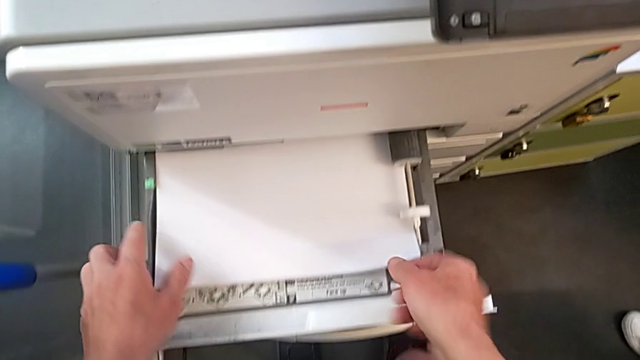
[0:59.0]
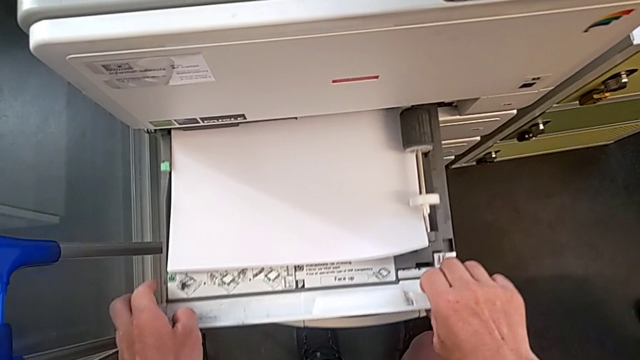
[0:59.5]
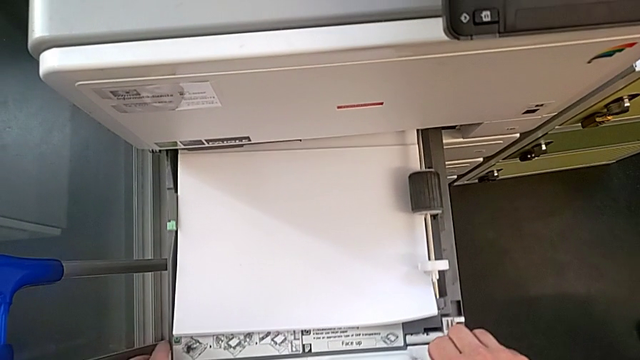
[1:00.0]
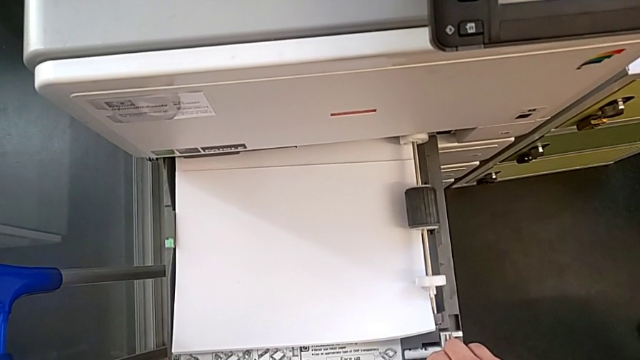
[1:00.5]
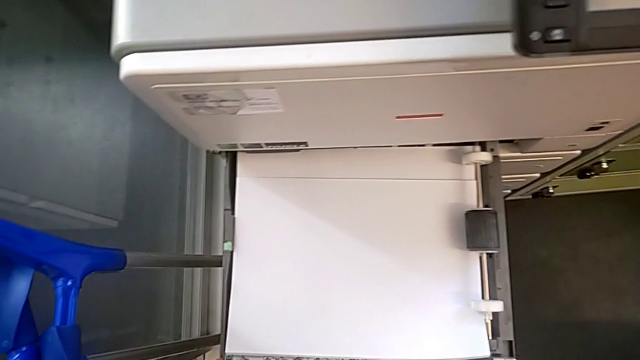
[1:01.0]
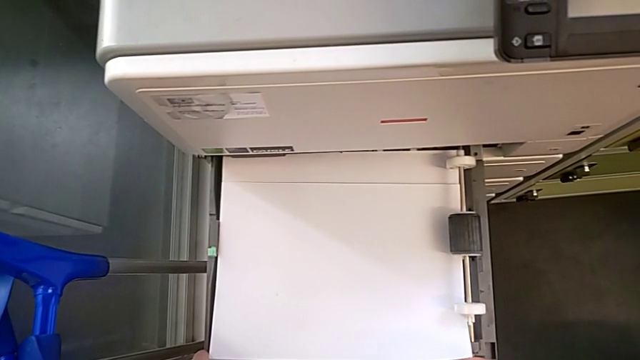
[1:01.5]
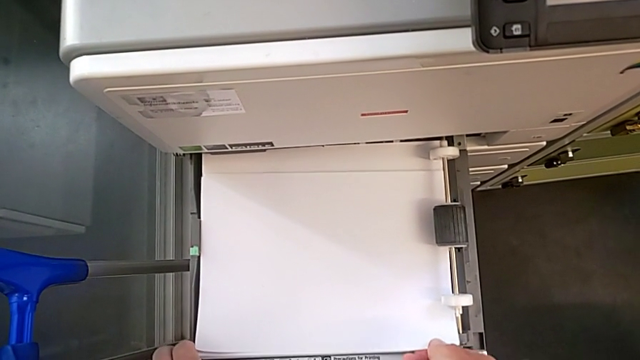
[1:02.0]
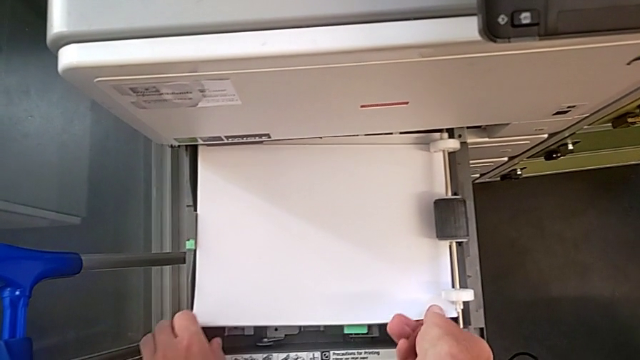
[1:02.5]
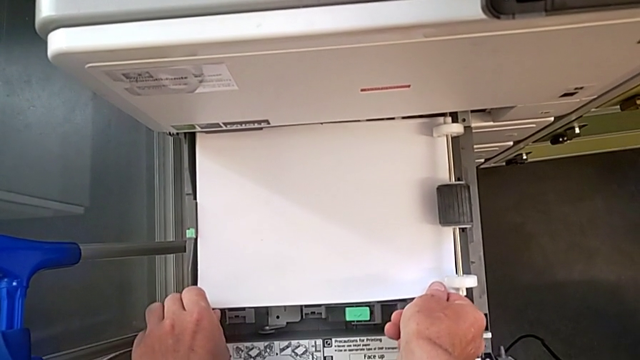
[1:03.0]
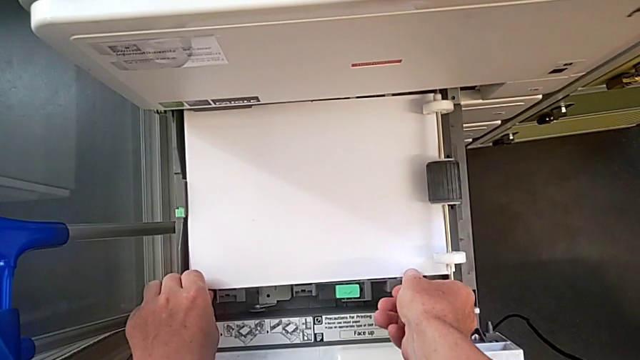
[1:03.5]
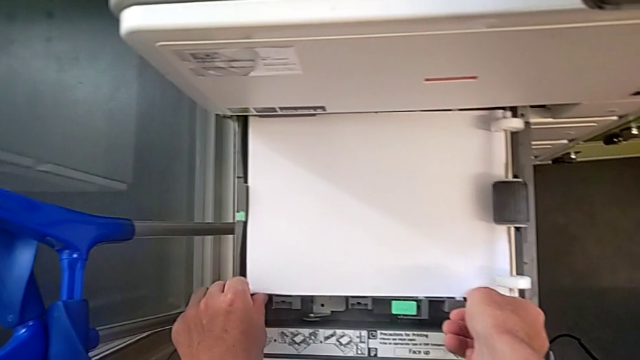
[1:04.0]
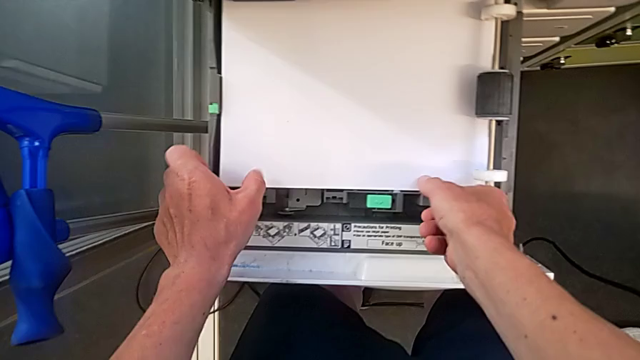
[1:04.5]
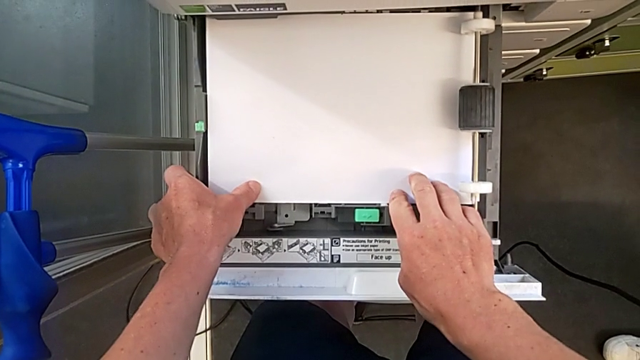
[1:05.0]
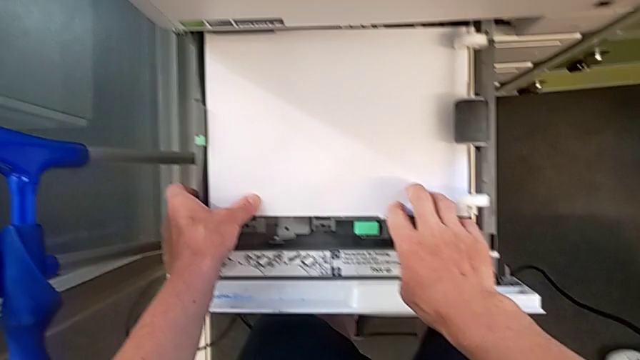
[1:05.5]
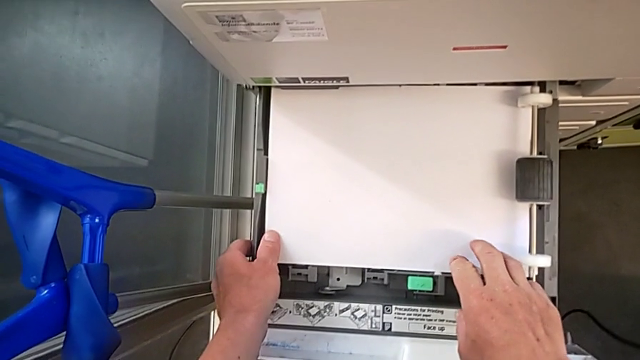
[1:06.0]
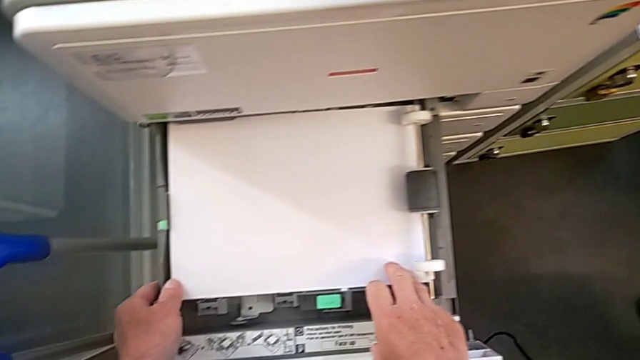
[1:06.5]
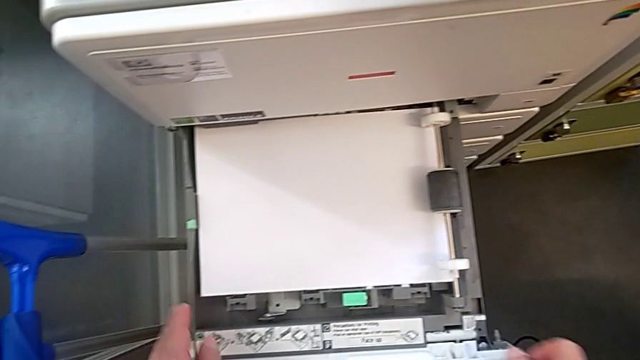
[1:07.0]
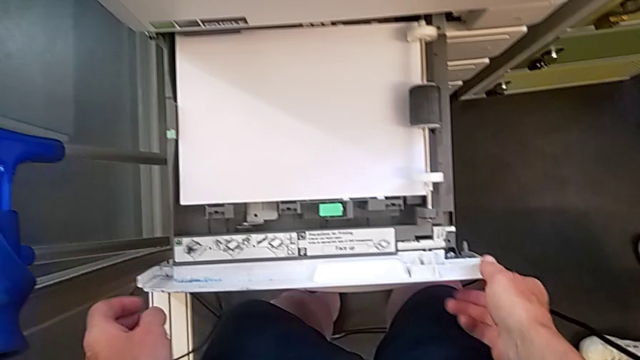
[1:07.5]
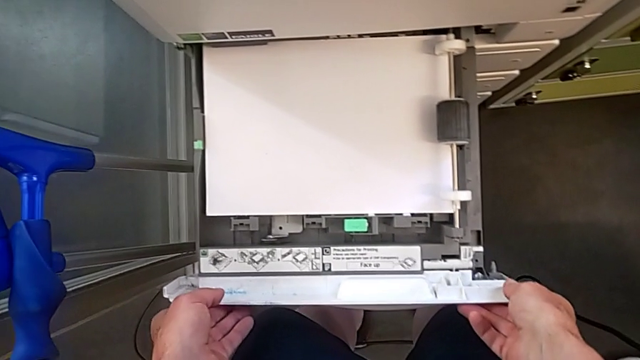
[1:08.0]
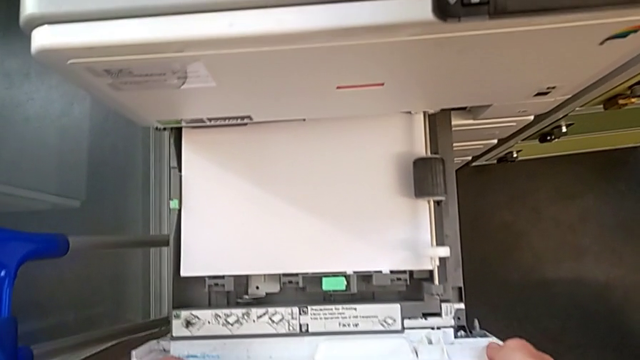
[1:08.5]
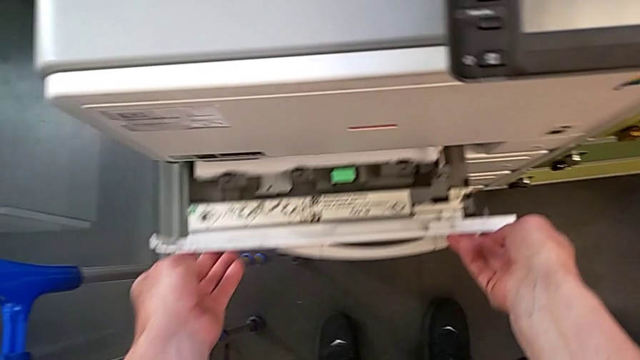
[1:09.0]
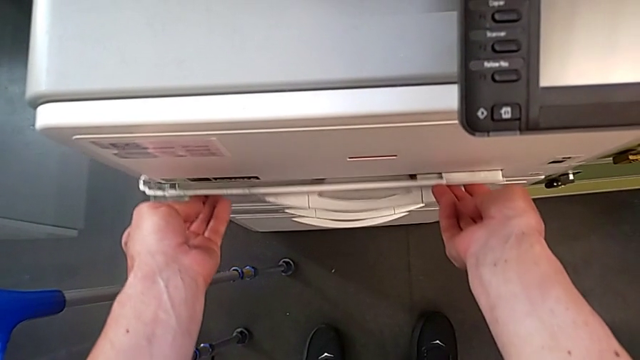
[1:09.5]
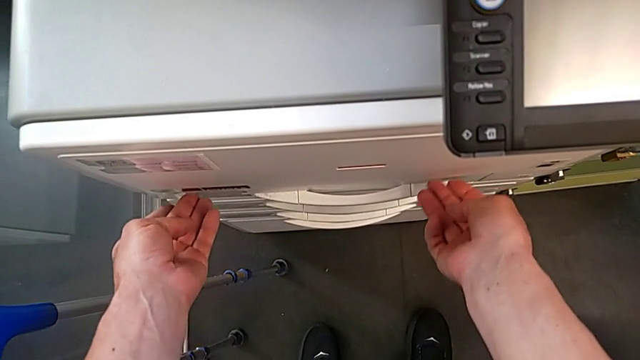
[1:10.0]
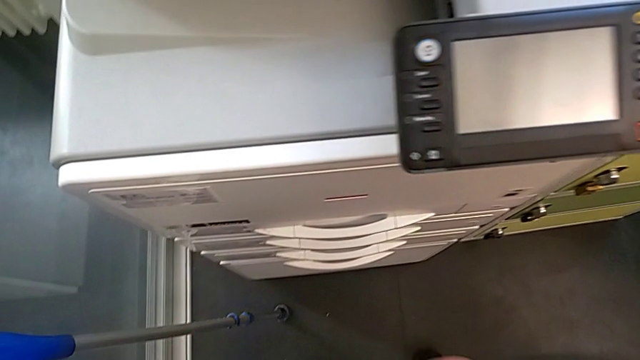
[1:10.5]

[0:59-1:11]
The camera wearer is loading a stack of papers. They keep inserting the paper stack and close the paper tray.

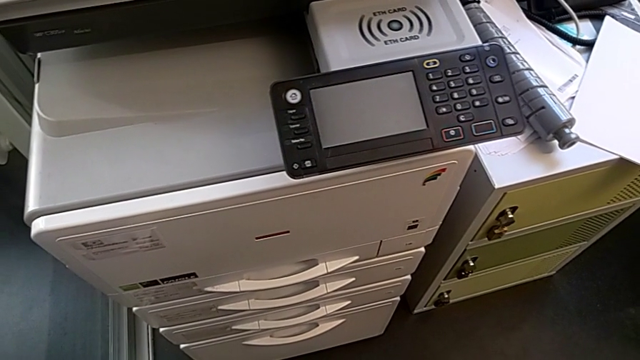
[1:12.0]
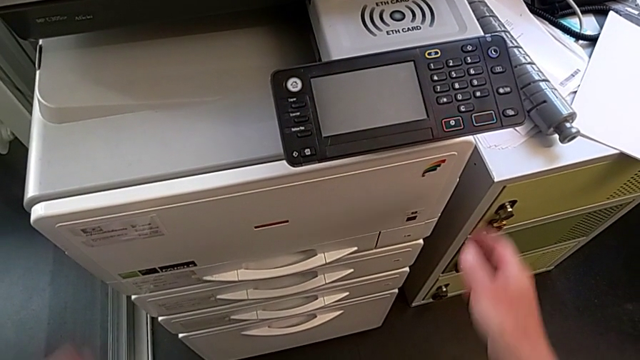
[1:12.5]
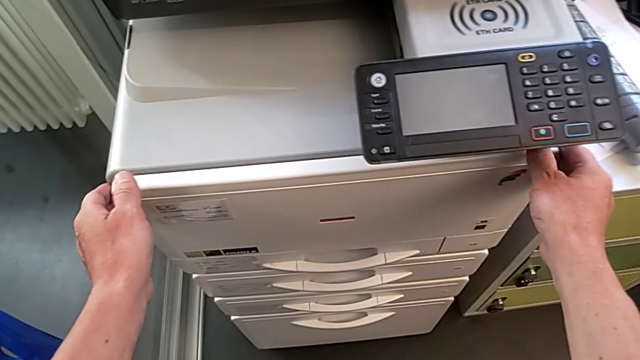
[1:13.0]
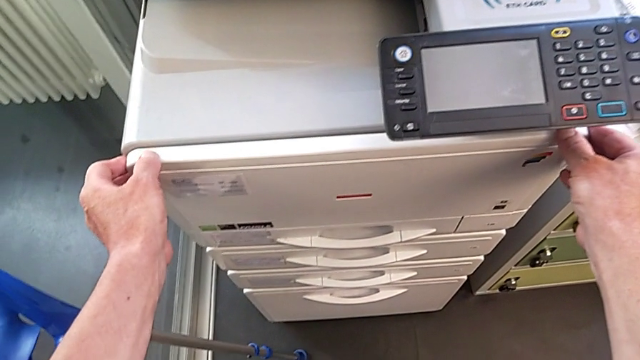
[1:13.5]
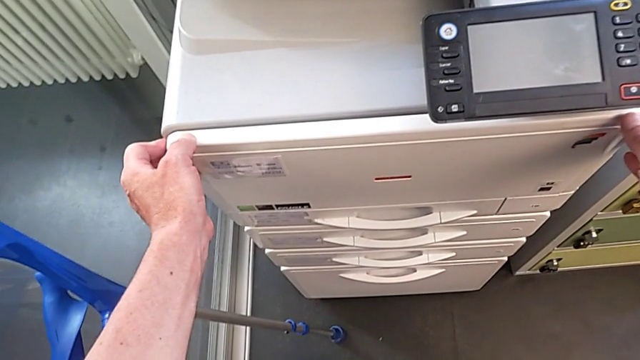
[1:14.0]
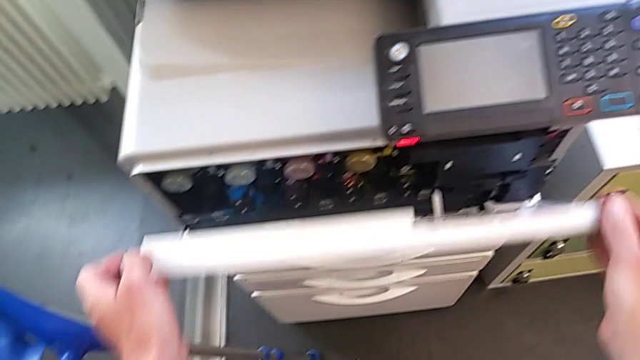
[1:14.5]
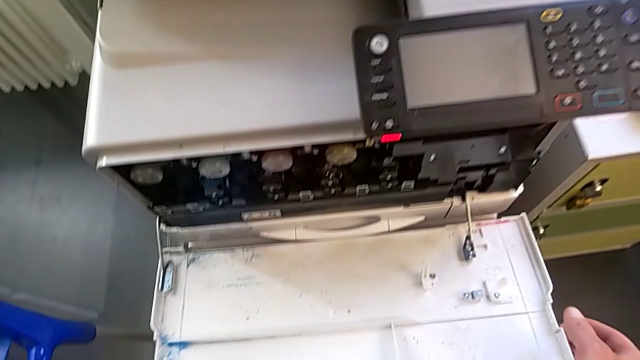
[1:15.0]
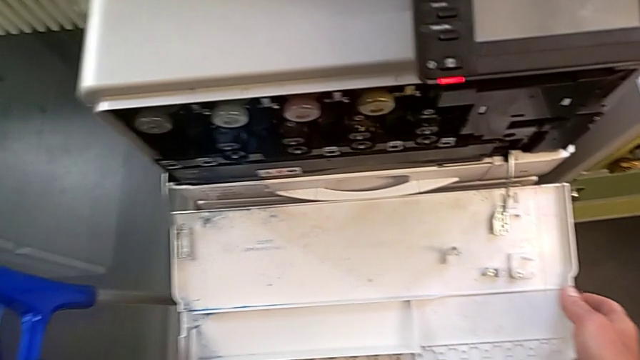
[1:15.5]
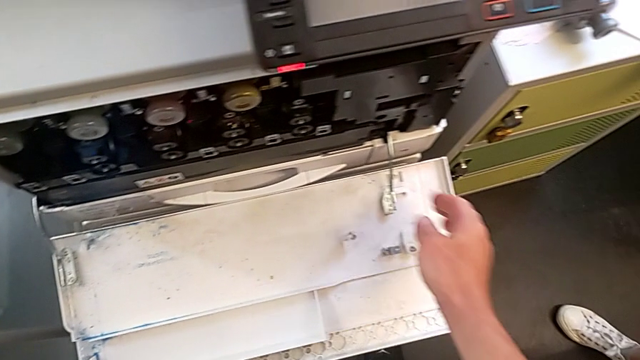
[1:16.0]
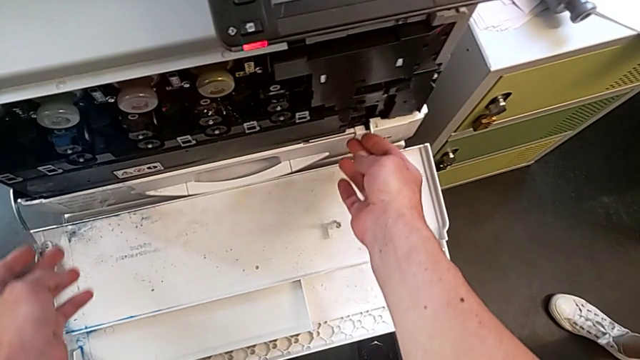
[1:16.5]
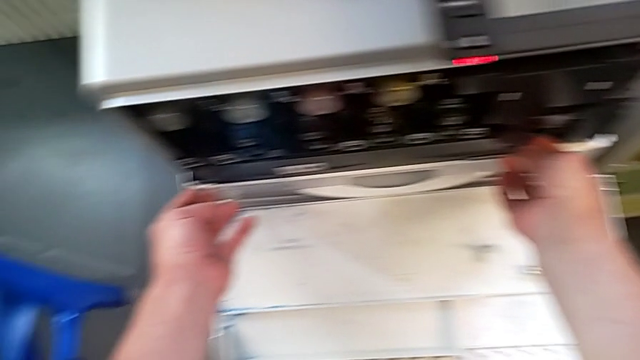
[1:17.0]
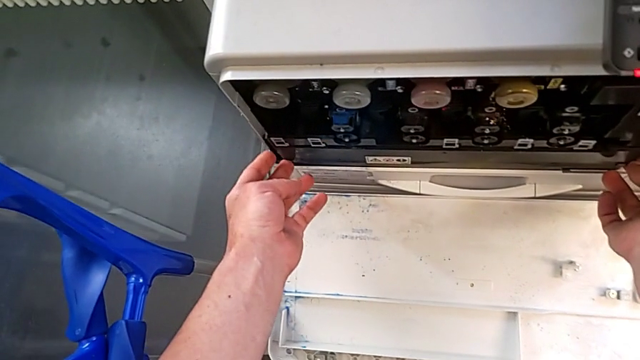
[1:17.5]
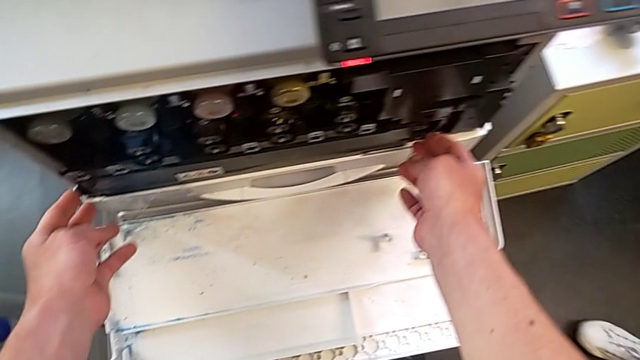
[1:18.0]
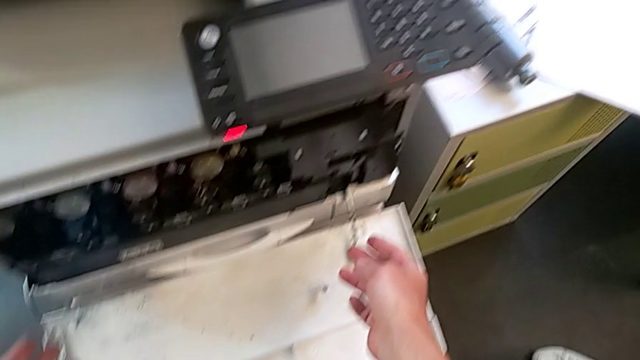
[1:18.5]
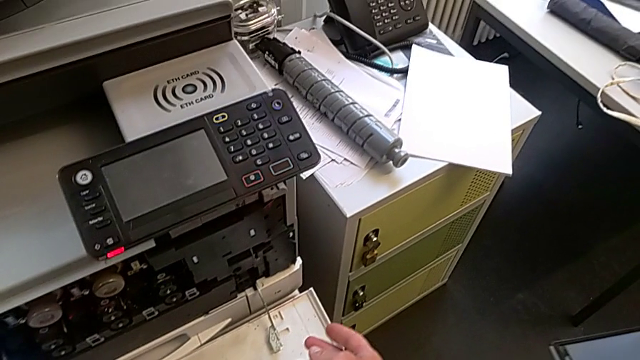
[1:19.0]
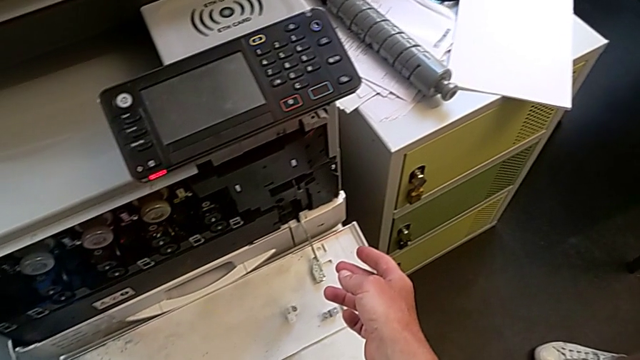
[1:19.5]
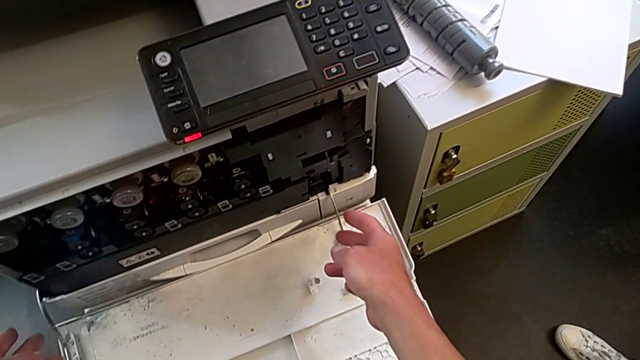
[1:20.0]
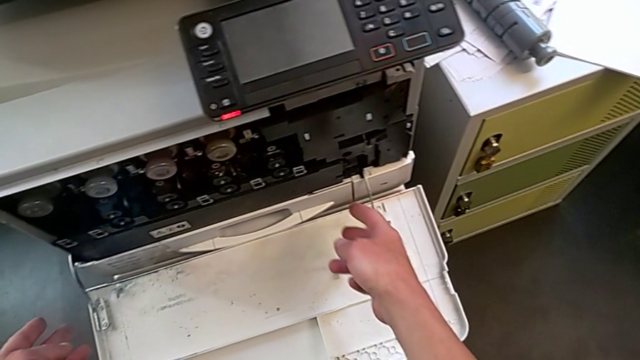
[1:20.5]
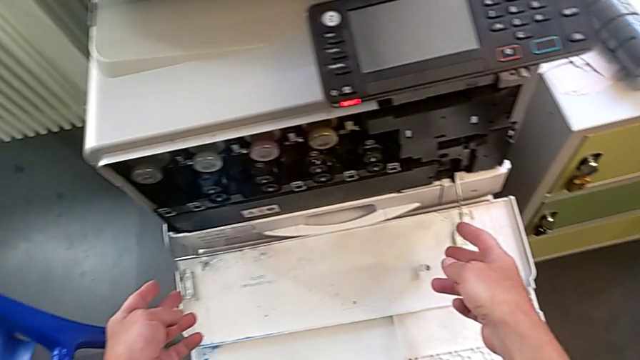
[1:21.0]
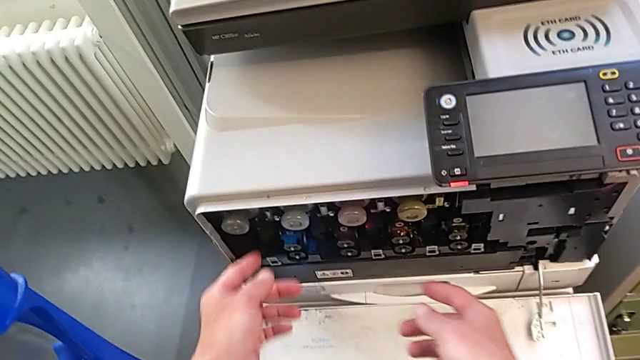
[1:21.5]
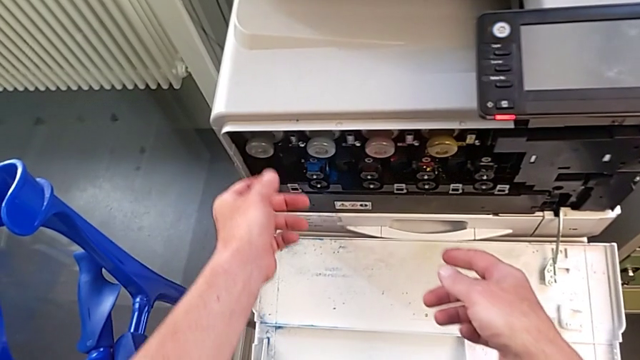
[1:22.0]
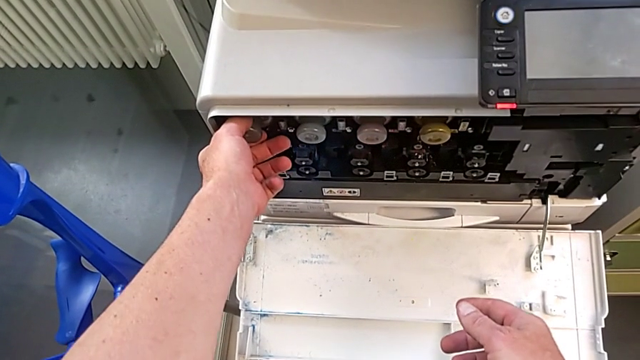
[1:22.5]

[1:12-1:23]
The camera wearer is changing the ink cartridge regularly. They open the cartridge gate, wrongly approach the ink cartridge, grabbing the wrong object, and inspect the cartridge gate.
